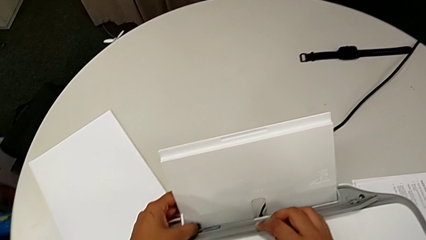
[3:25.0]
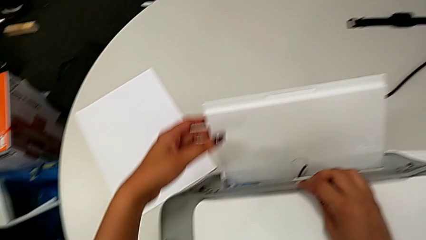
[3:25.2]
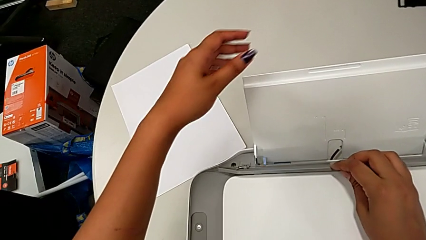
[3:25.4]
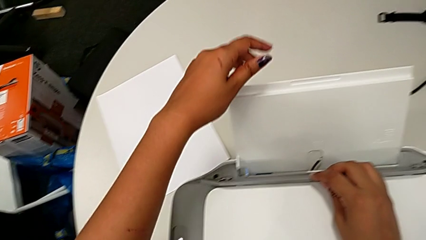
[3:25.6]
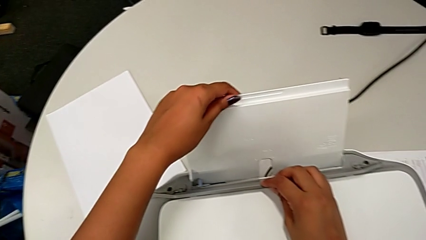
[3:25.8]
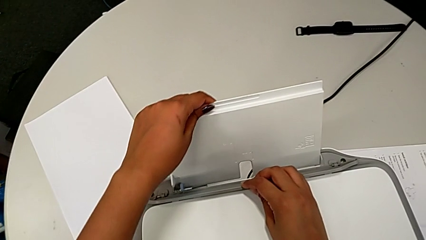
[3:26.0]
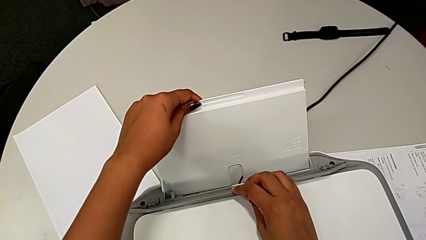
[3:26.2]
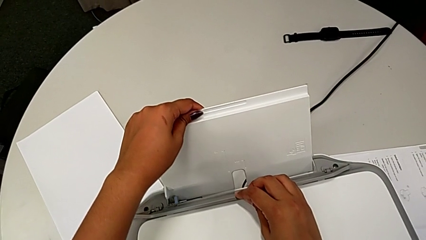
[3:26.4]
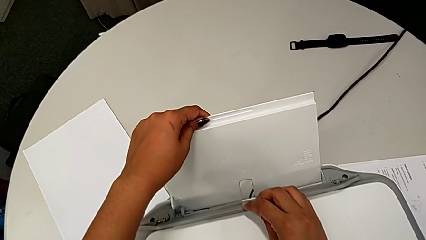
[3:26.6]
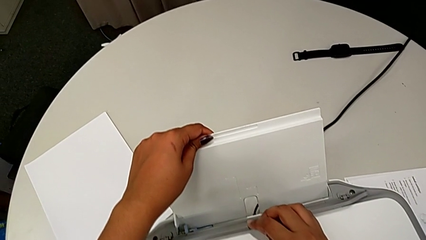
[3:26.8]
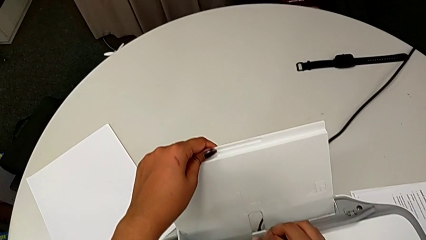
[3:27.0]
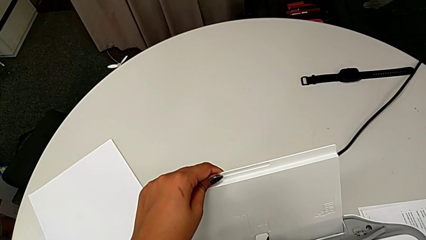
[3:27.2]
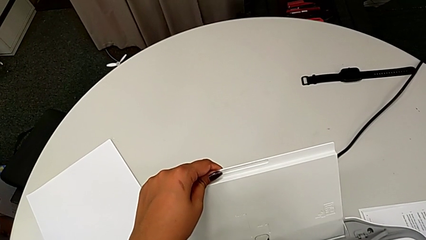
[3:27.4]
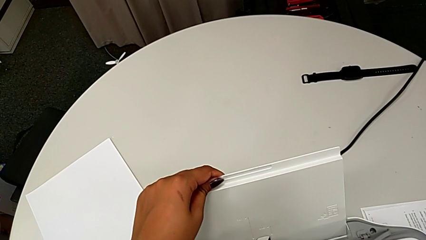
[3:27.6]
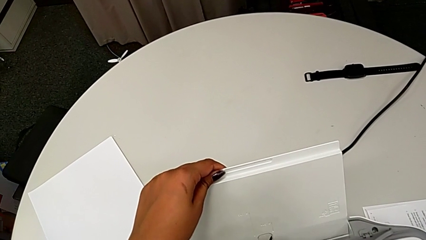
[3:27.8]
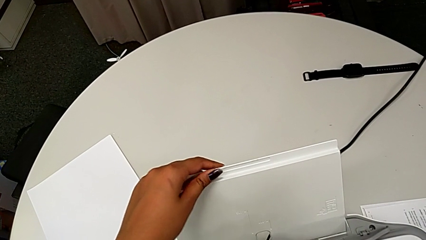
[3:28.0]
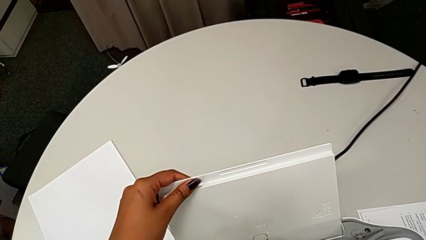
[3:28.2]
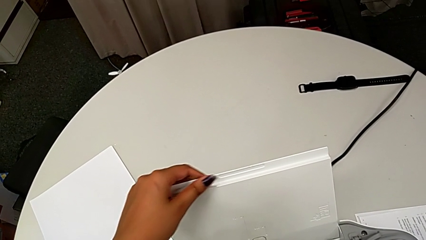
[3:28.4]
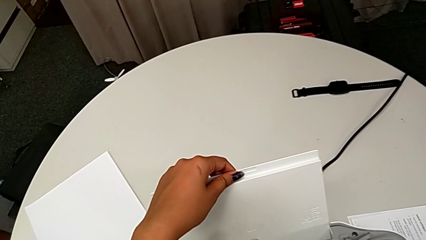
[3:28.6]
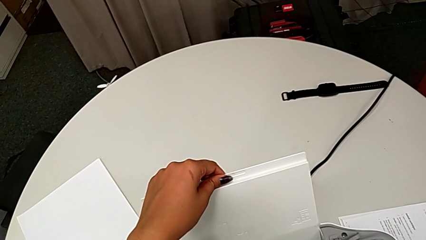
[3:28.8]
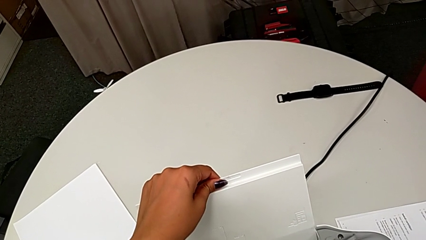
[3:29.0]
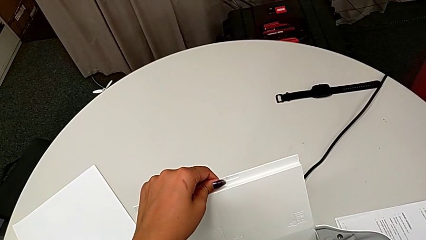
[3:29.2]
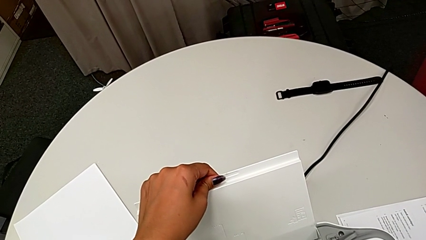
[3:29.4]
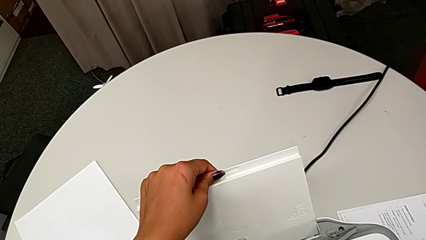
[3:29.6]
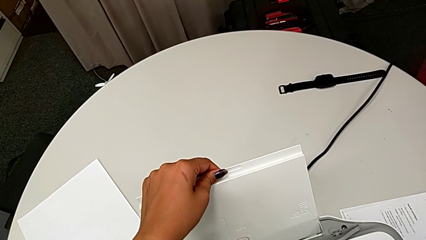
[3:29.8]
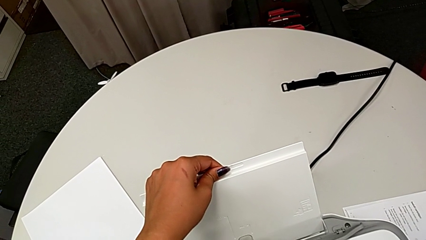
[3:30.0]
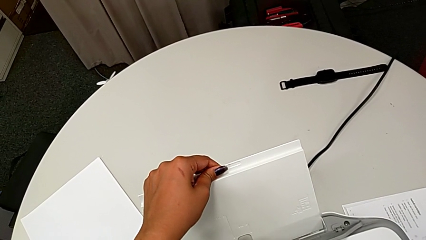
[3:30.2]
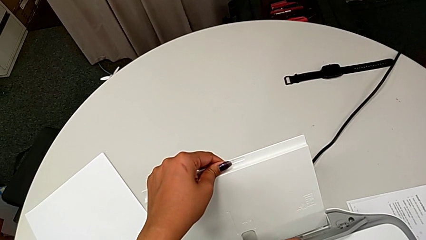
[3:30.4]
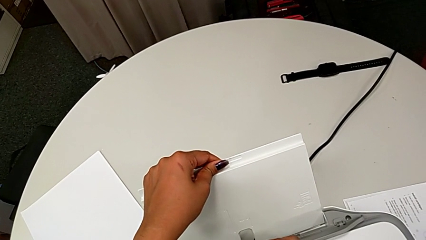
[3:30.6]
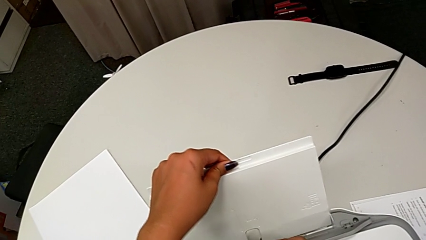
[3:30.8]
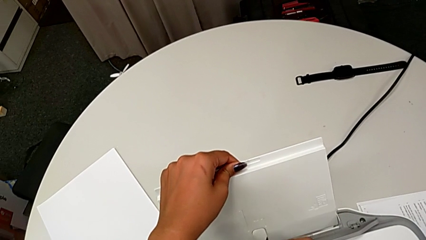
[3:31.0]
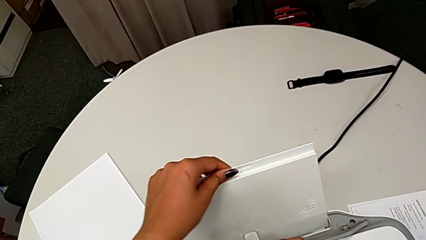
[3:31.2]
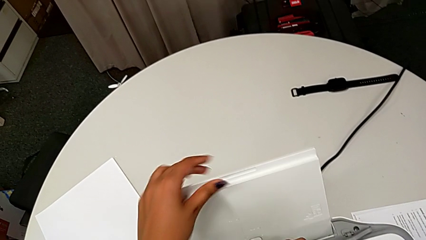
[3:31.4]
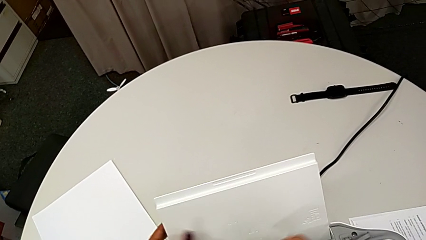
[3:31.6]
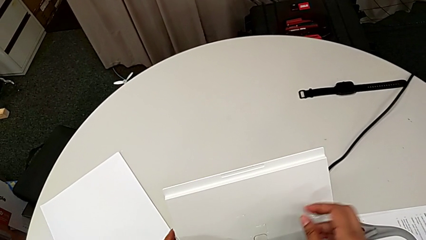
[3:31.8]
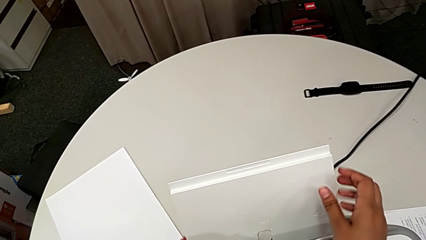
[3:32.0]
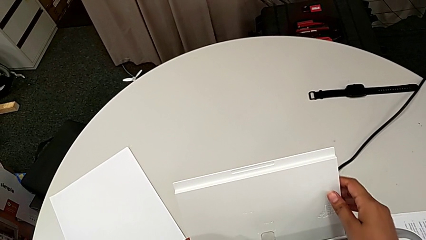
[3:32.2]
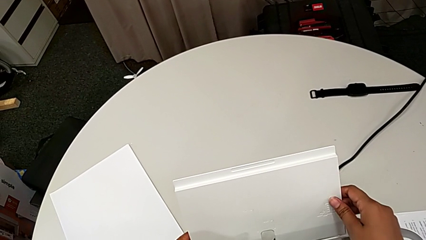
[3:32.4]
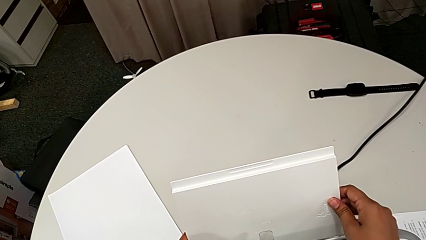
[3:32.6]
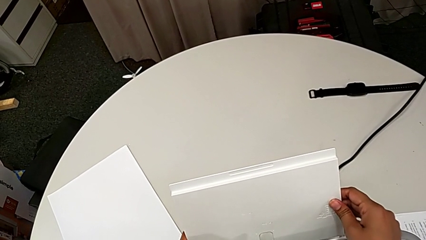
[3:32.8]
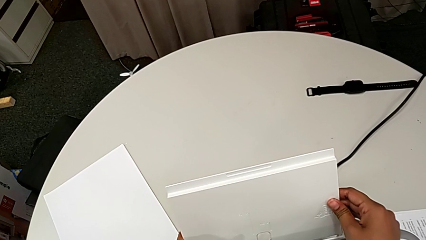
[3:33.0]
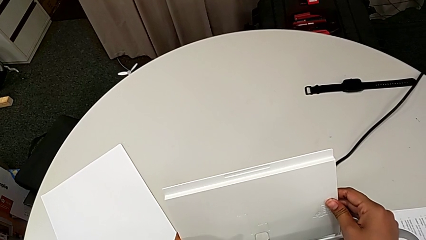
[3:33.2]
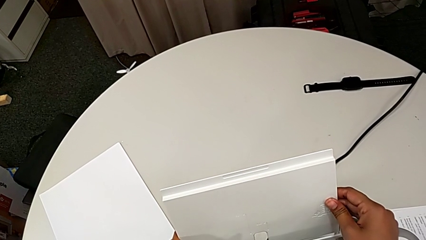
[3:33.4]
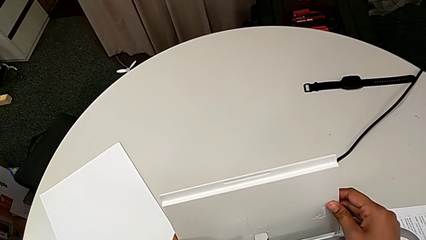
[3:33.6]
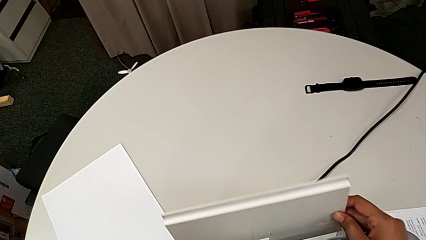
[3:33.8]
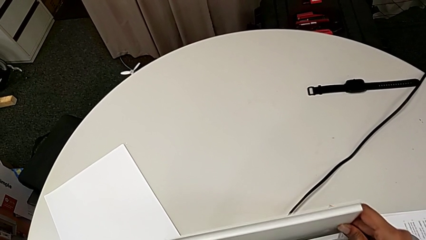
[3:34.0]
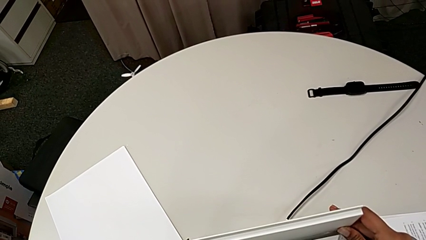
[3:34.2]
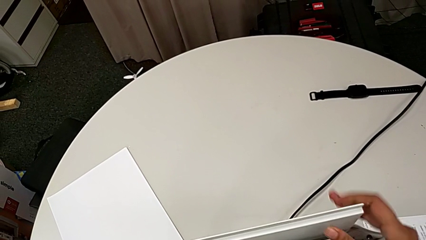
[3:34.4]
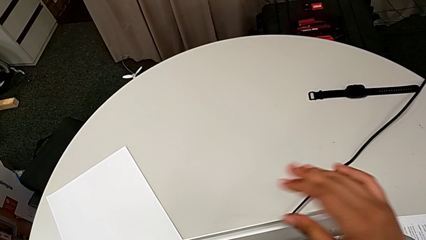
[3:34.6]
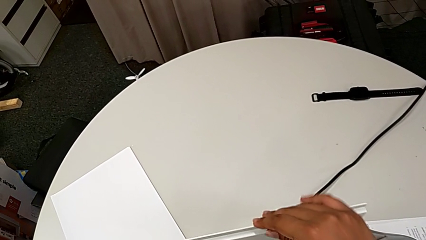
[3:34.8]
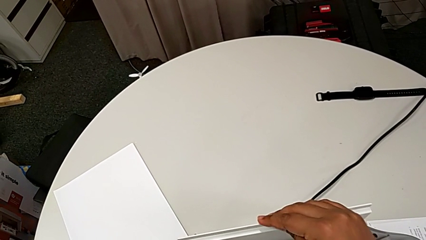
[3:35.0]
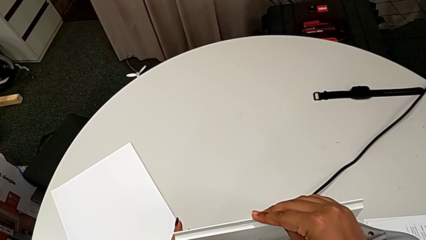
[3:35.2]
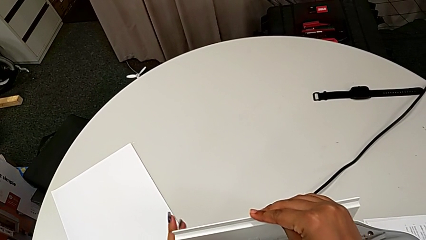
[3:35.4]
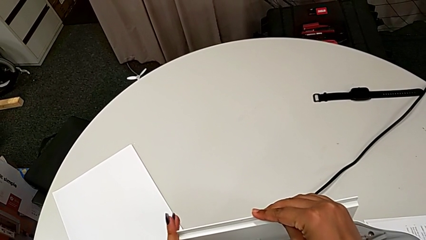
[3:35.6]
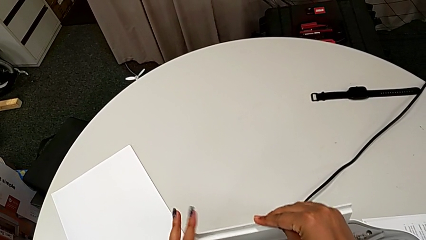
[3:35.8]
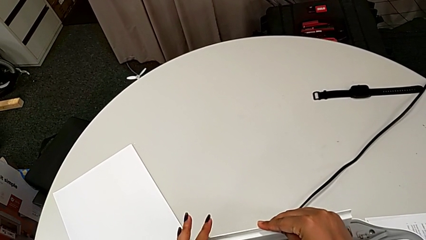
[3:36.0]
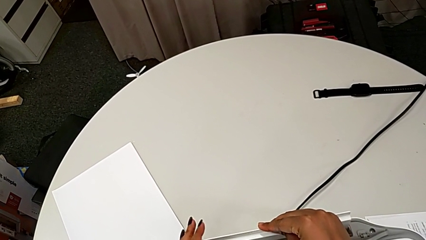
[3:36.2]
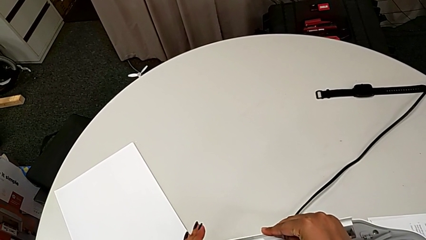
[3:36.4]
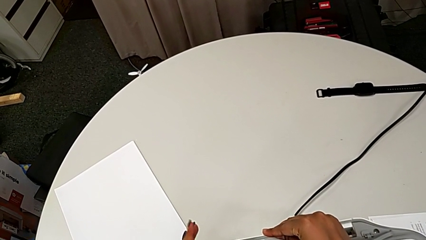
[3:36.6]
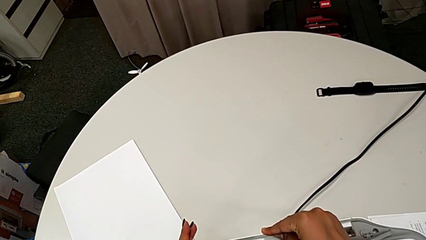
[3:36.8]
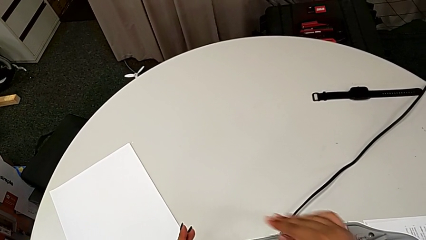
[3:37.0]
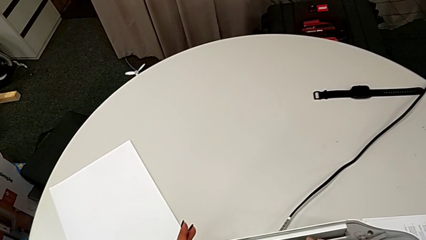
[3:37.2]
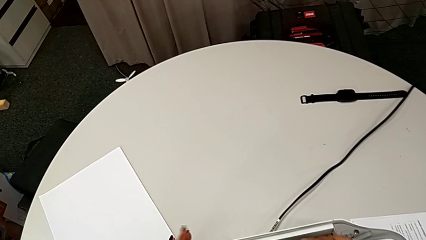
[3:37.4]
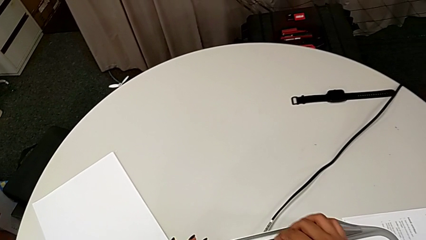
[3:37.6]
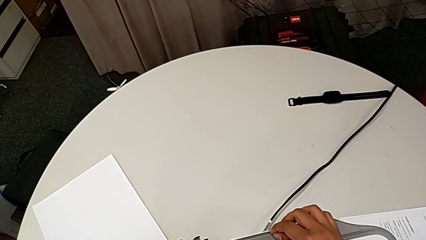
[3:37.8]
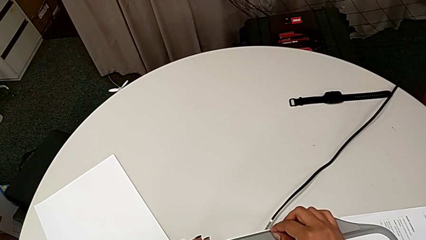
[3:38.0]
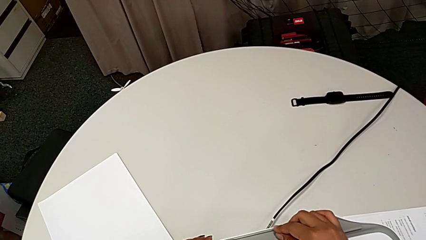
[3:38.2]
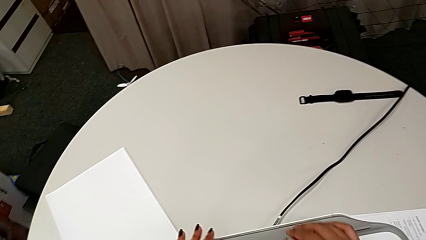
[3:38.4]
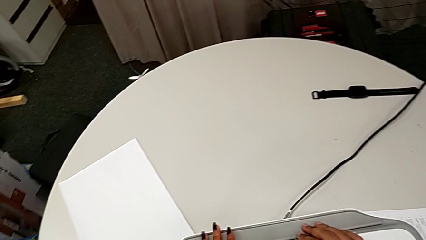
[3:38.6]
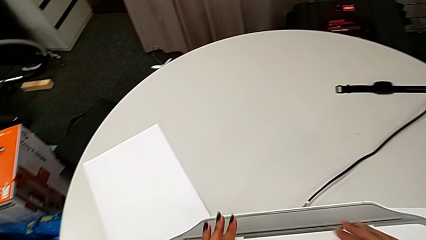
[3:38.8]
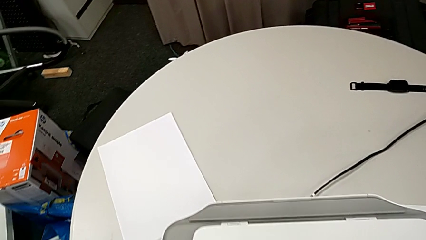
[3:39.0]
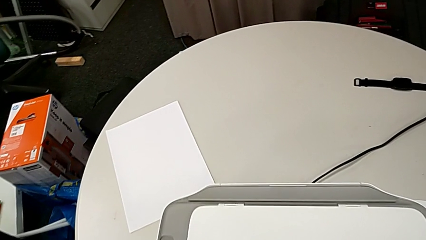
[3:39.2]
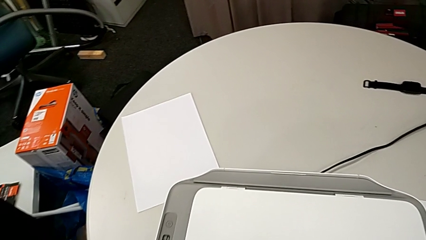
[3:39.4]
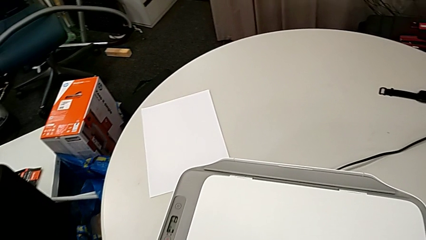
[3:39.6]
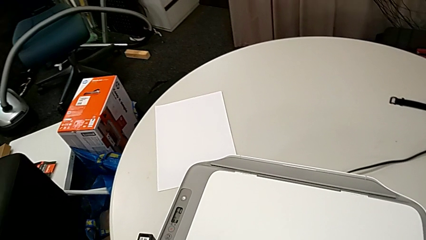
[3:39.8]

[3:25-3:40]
The camera wearer is closing the printer's trays. They wrongly grab the blue paper tray, moving the blue tab, pull the paper tray twice, close the tray shield, push the paper tray, close it and close the tray shield.
